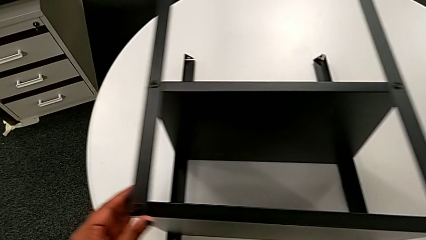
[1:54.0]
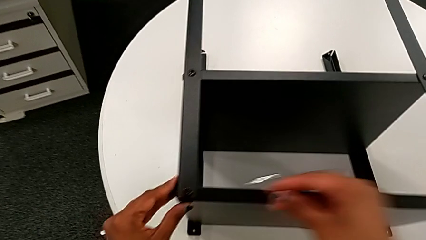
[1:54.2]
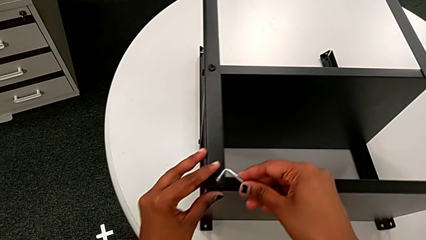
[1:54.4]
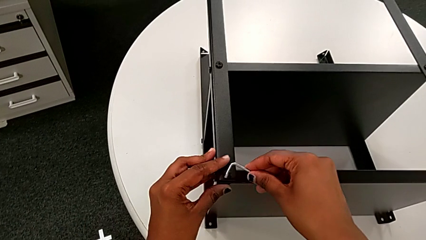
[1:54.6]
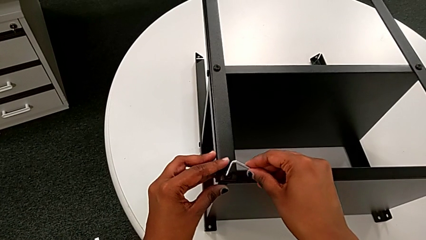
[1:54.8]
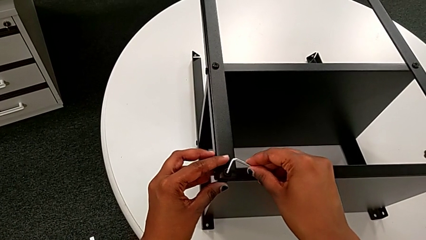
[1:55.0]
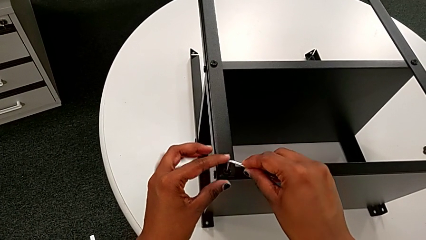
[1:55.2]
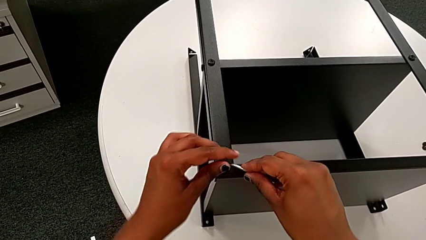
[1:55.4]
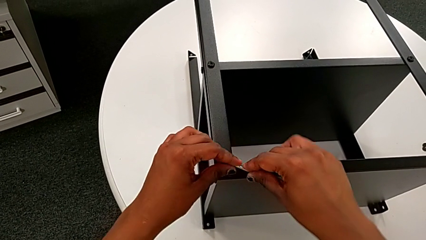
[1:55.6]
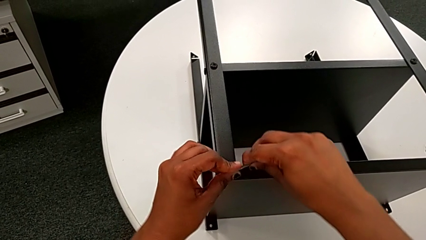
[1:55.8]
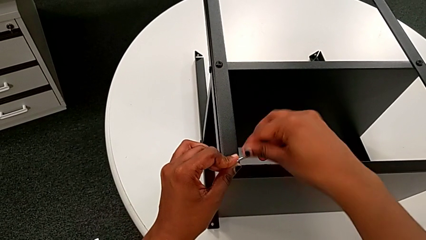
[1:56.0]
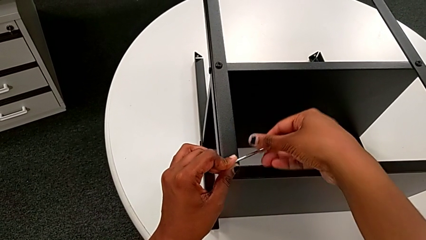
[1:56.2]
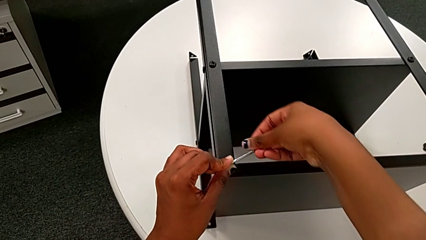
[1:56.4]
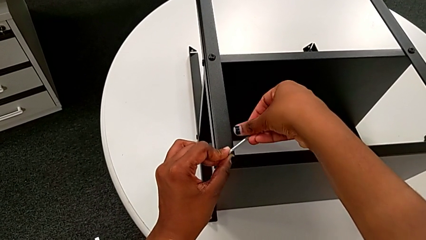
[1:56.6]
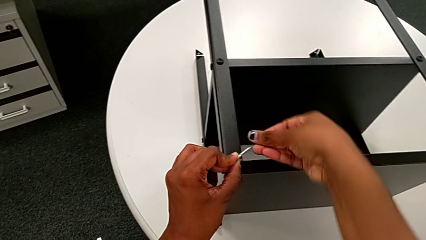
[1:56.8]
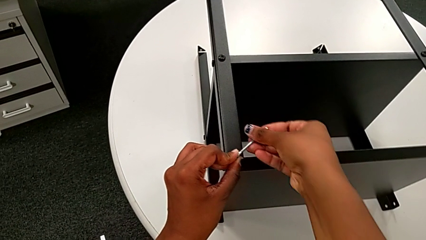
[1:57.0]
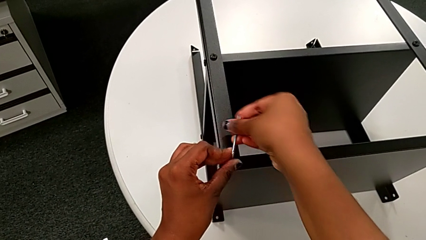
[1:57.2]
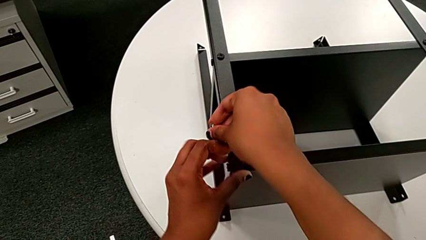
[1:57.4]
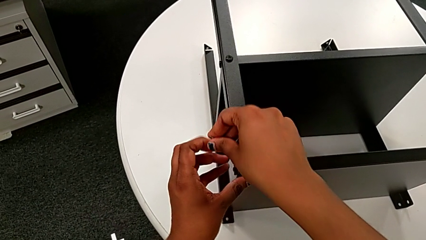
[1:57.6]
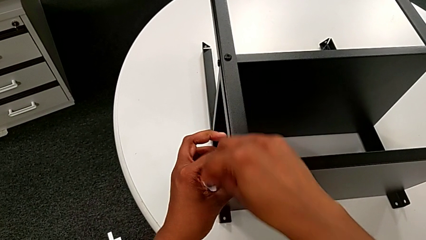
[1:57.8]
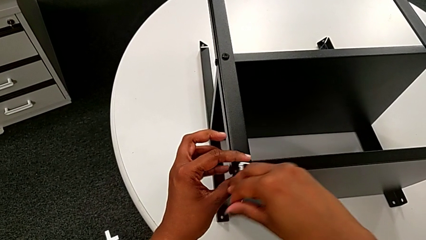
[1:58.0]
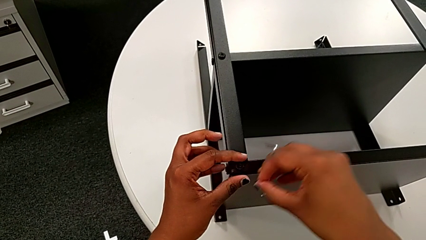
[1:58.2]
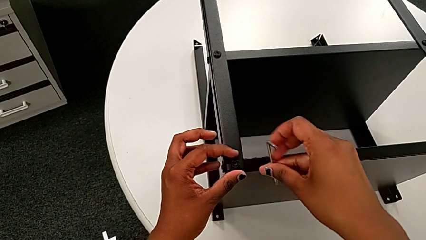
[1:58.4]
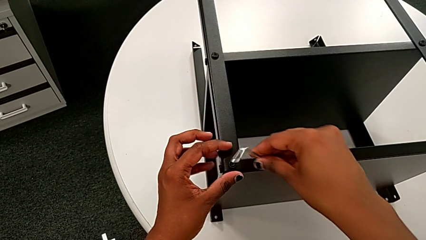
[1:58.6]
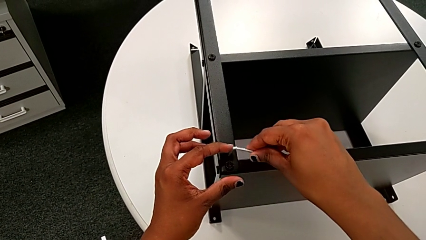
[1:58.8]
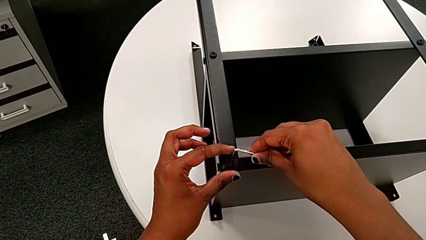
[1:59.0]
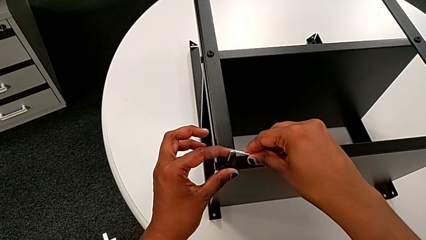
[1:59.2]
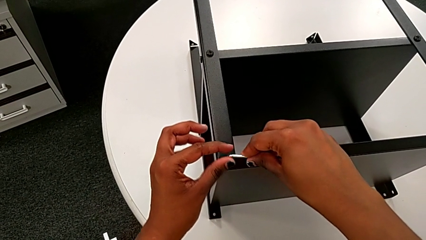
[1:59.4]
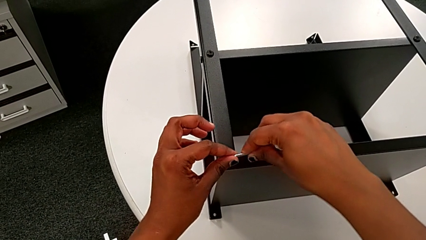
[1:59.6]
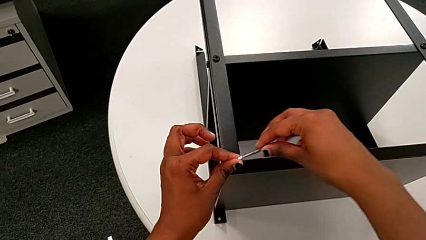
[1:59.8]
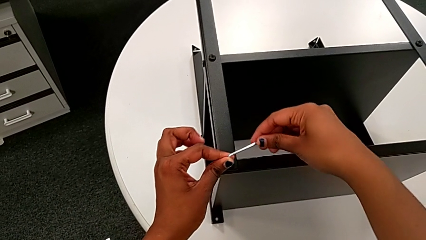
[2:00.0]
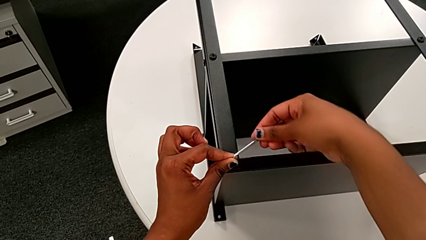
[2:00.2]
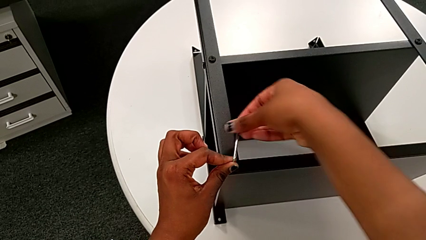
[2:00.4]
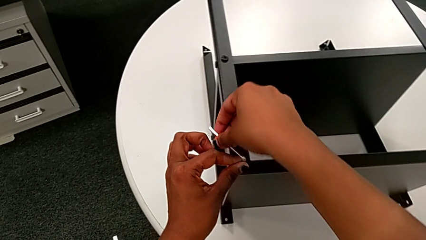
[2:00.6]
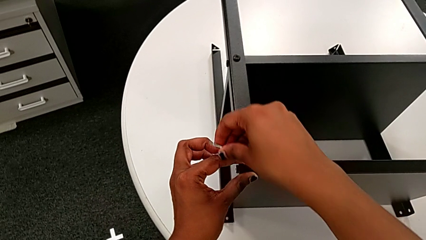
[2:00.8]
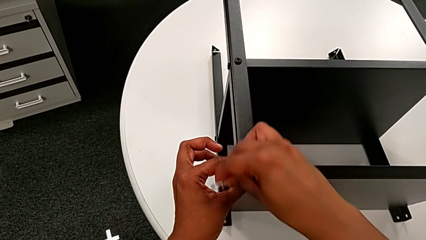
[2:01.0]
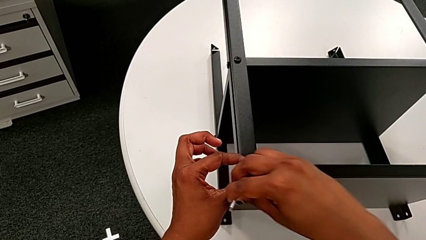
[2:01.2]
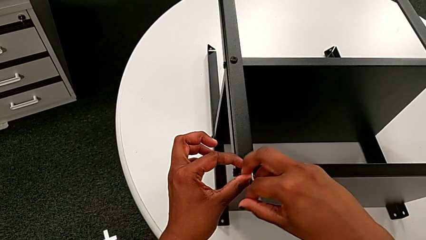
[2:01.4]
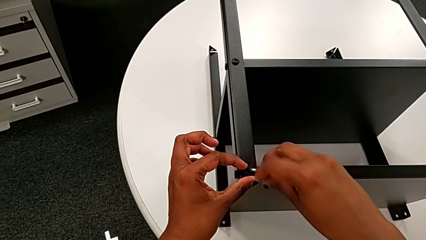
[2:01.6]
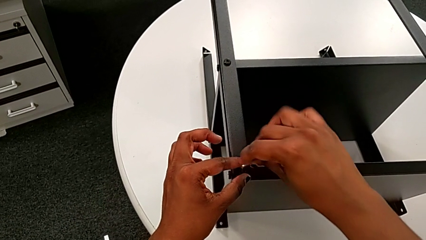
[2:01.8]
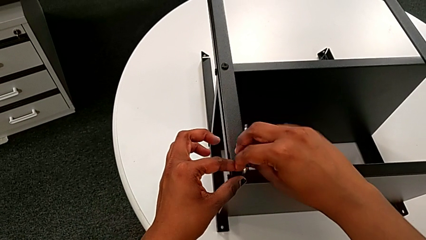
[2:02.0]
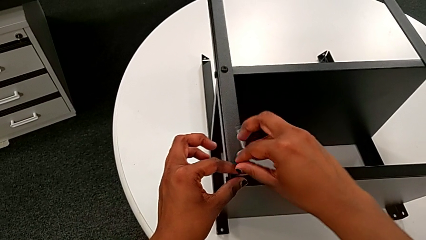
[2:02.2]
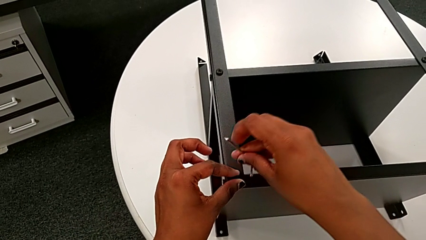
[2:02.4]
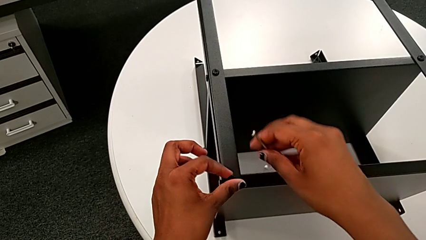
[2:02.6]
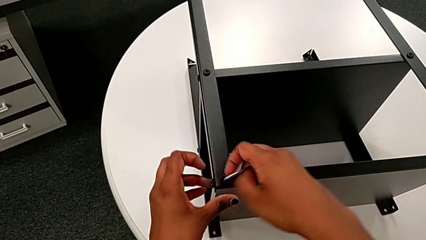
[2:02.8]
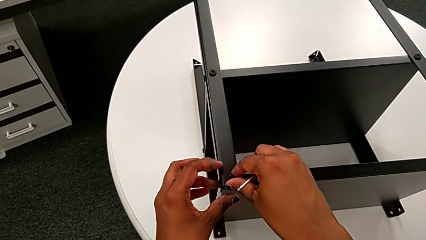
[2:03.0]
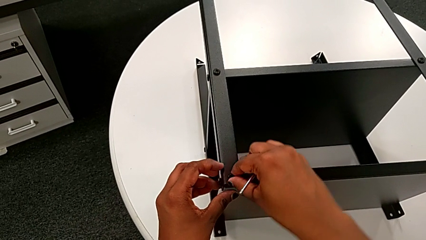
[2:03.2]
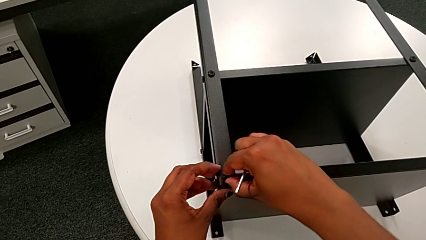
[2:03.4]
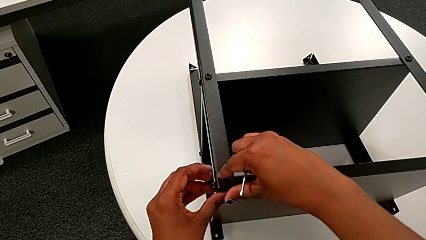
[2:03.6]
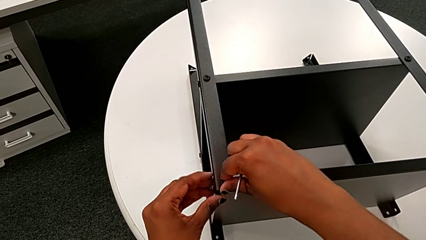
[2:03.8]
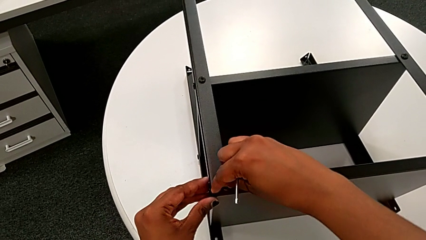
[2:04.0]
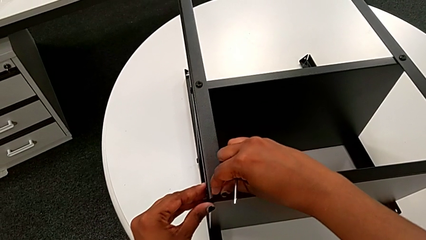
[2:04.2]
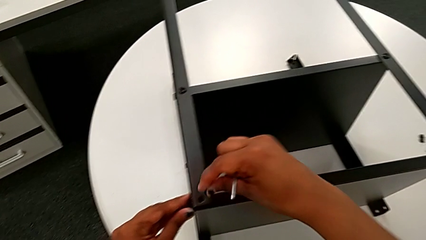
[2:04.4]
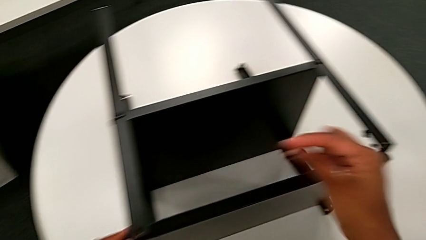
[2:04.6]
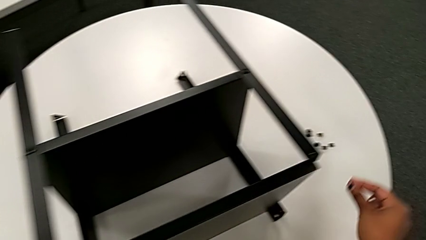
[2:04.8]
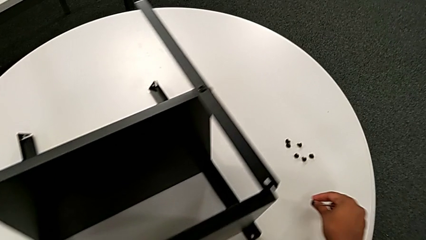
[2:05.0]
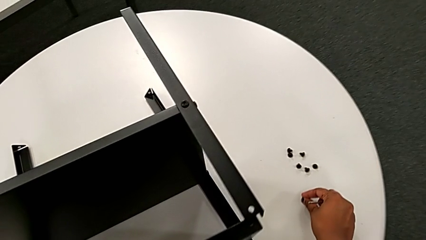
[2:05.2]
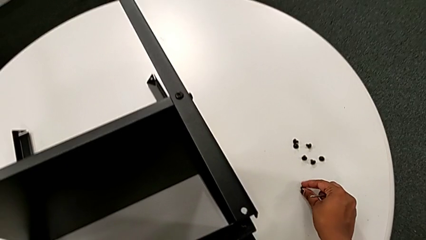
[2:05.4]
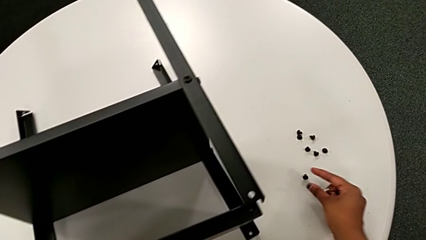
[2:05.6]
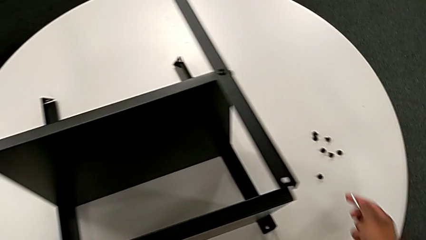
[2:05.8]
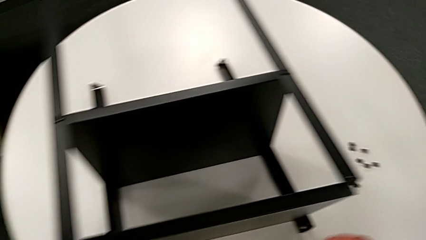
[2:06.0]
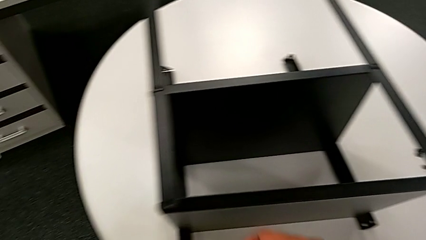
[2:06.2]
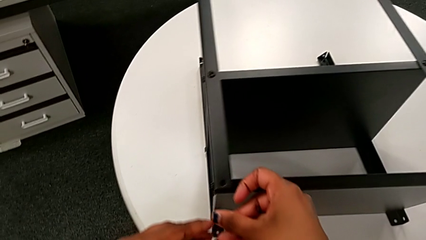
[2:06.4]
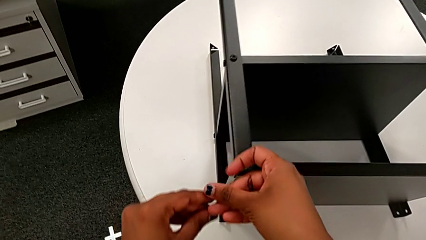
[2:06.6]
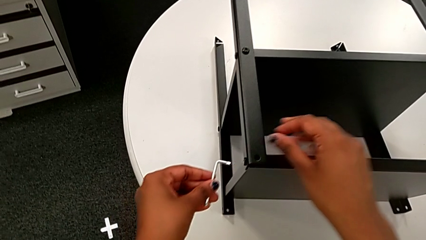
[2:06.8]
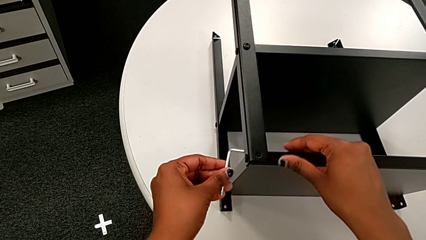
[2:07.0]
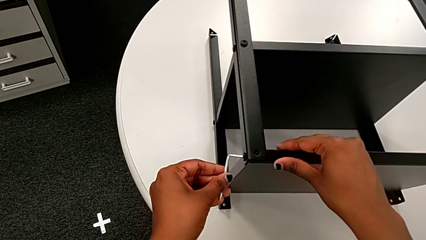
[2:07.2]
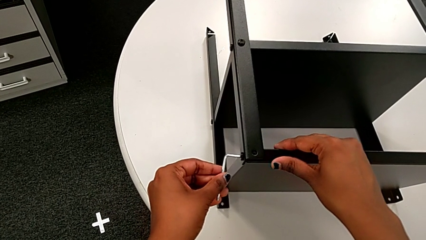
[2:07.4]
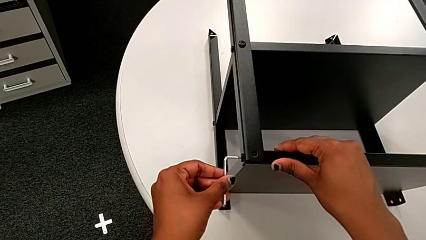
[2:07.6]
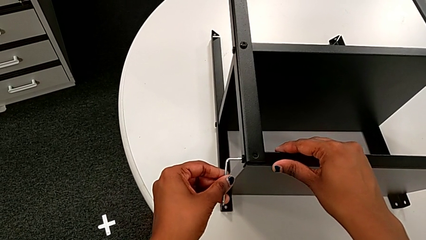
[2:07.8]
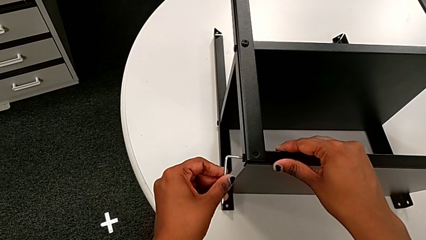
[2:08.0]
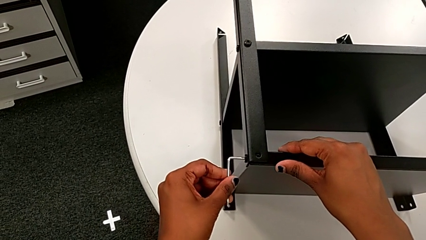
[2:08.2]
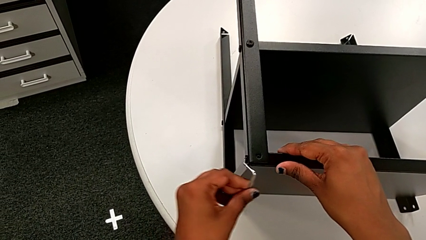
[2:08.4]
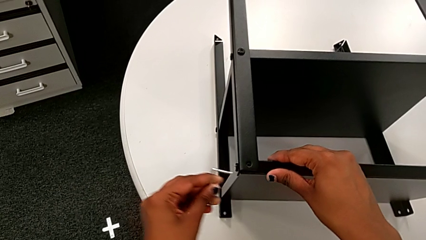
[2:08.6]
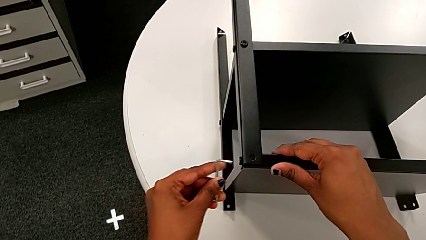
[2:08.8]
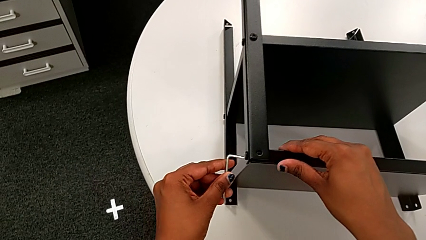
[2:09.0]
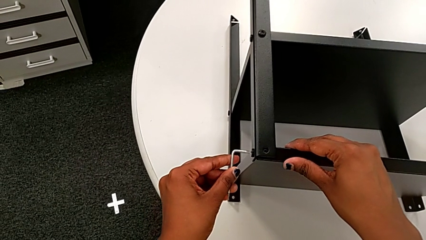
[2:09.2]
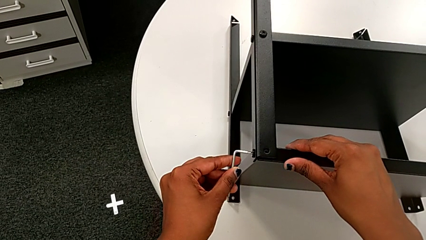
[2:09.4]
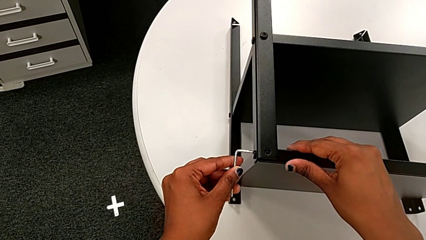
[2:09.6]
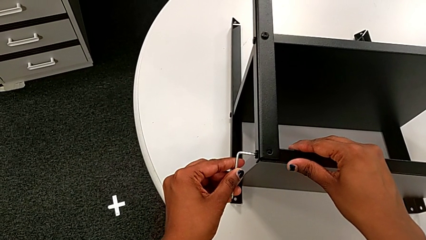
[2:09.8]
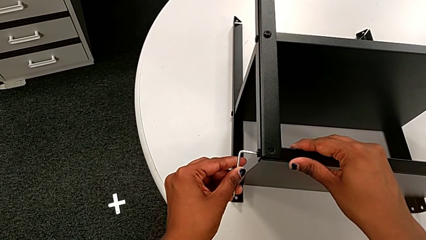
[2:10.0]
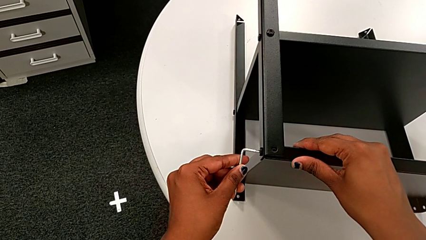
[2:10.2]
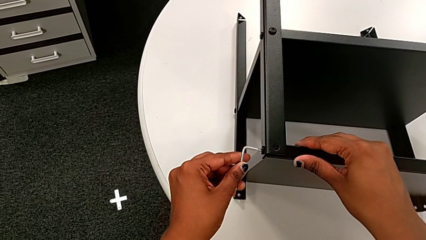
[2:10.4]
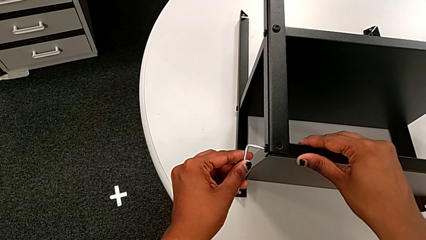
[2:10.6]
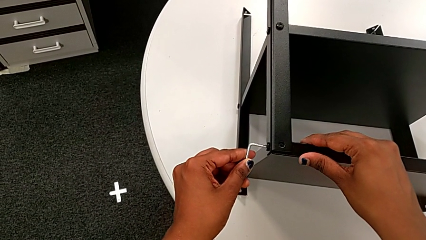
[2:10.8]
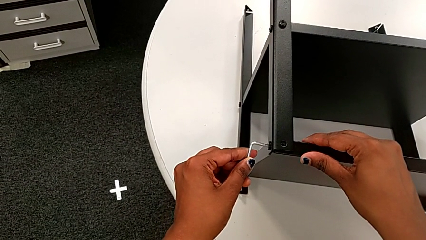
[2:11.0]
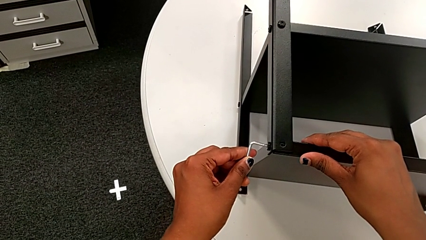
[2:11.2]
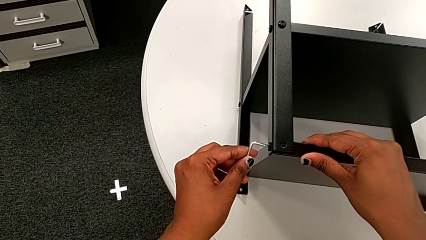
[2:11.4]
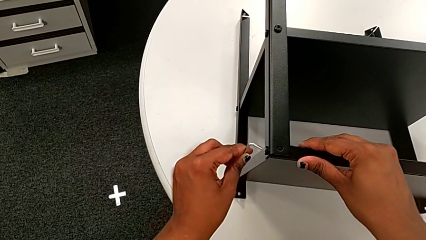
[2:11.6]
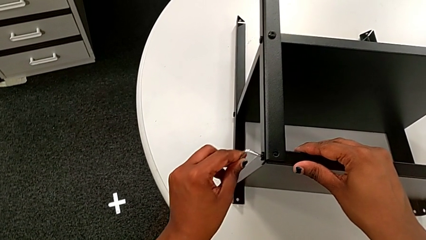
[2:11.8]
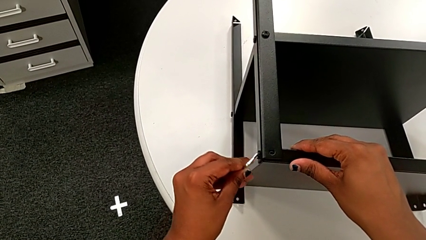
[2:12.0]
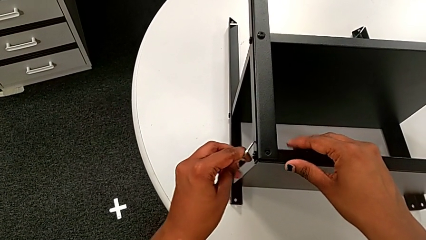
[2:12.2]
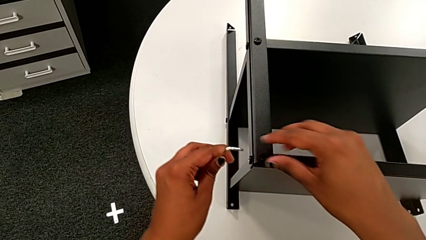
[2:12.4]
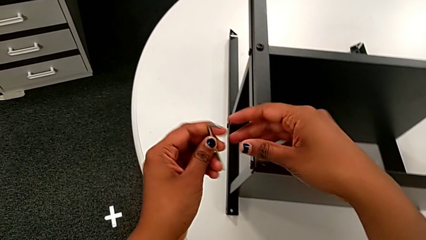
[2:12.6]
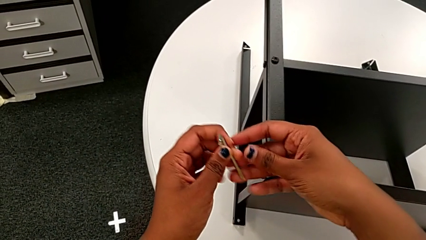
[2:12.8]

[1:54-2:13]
The camera wearer is disassembling the topmost table. They insert the seventh Allen wrench, unscrew the seventh hex socket head, withdraw the Allen wrench, insert the seventh Allen wrench, unscrew the seventh hex socket head, withdraw the Allen wrench, disassemble the seventh hex socket head, place it, insert the eleventh Allen wrench and withdraw it.
